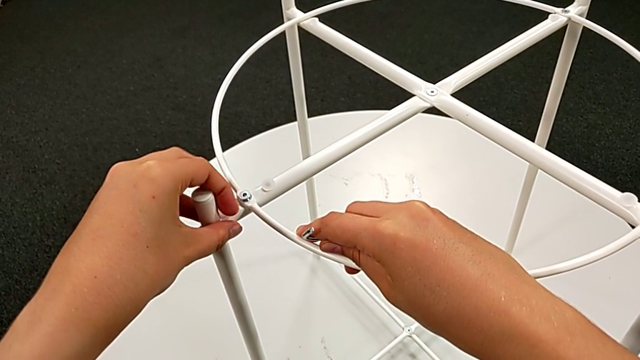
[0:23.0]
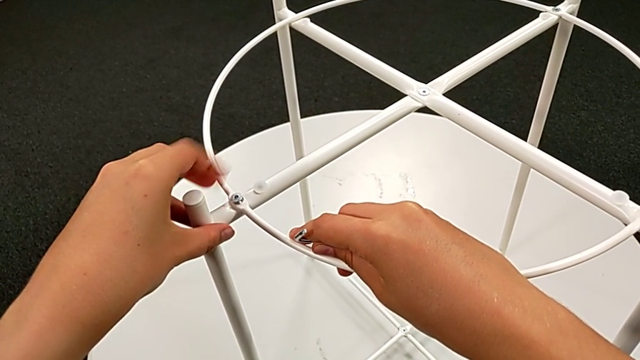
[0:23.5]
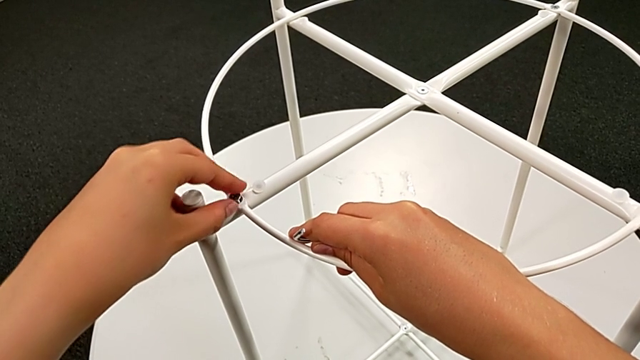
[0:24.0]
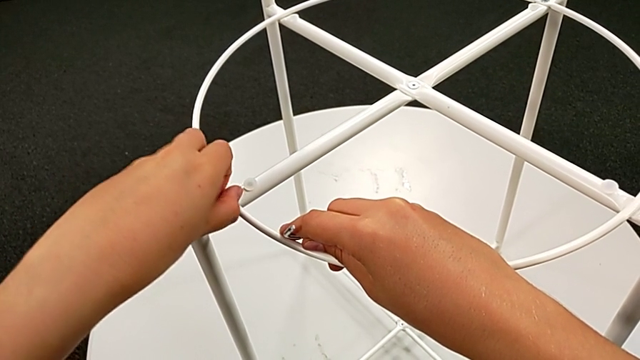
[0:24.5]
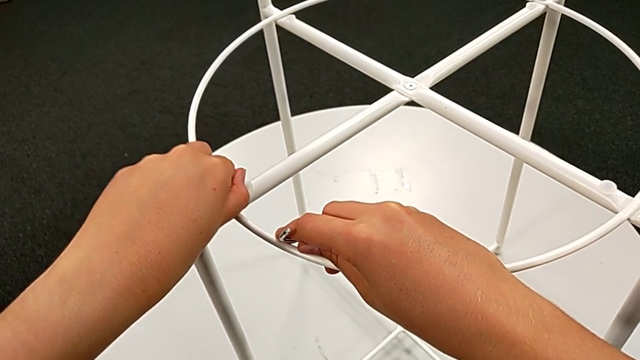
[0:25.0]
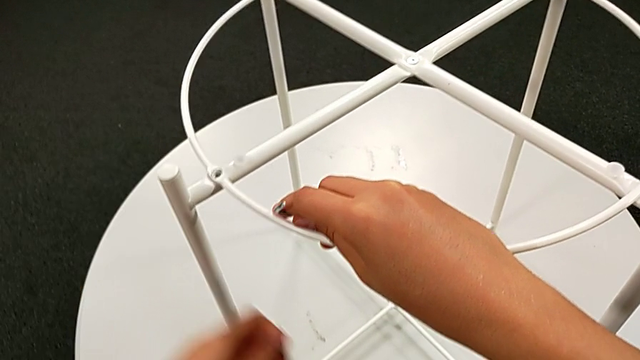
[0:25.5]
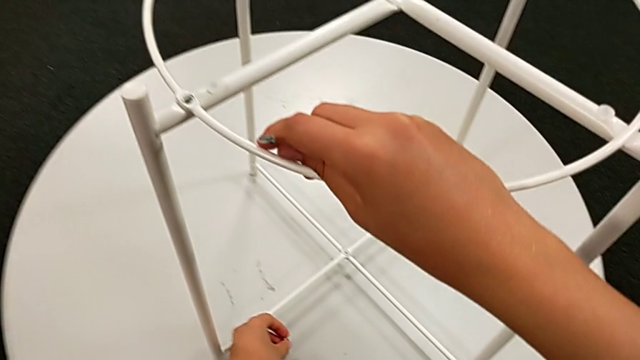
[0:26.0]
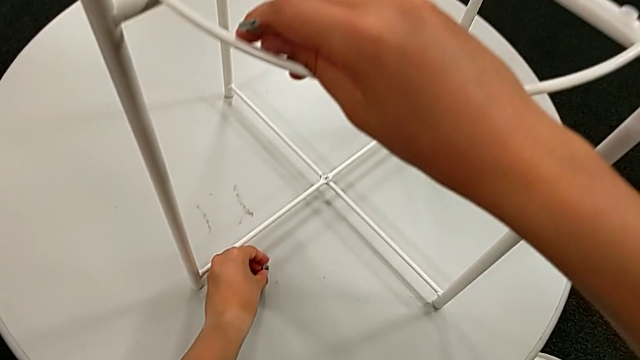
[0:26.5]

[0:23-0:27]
The camera wearer is unscrewing the white circle to disassemble the table. They unscrew the hex socket head, disassemble it and place it.

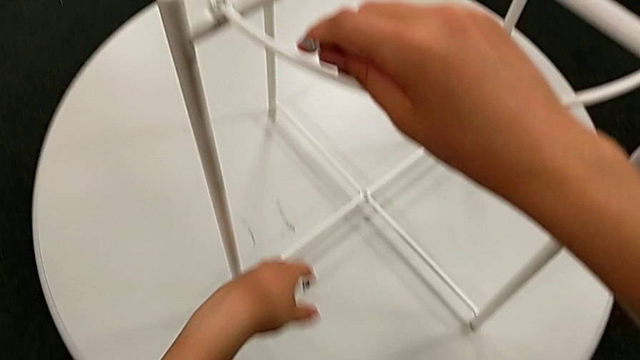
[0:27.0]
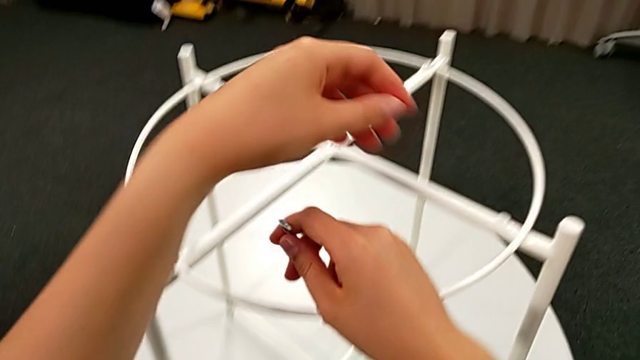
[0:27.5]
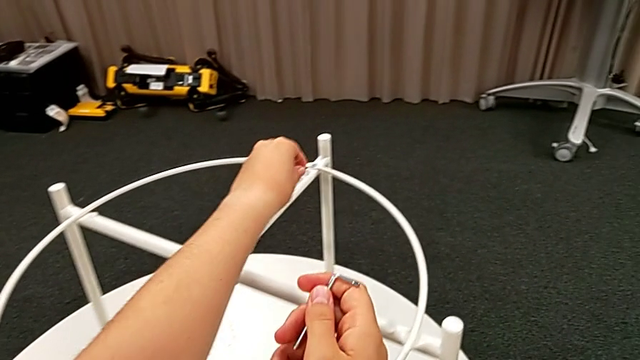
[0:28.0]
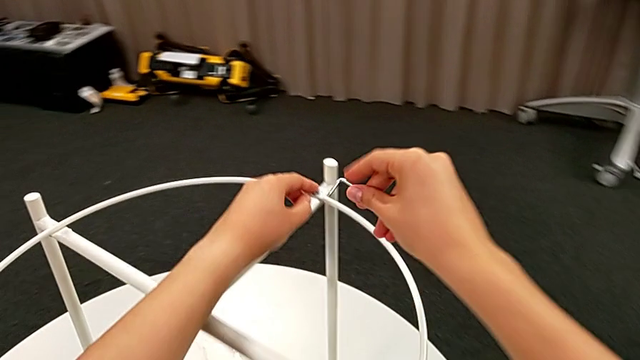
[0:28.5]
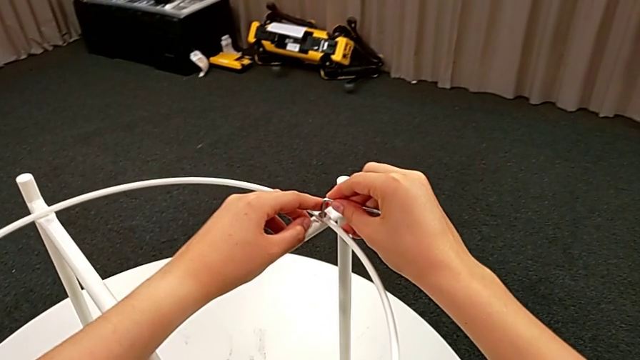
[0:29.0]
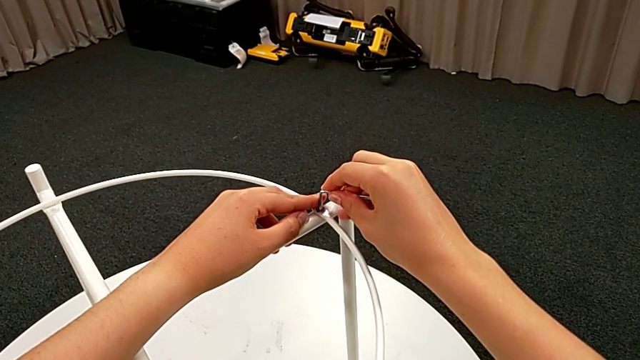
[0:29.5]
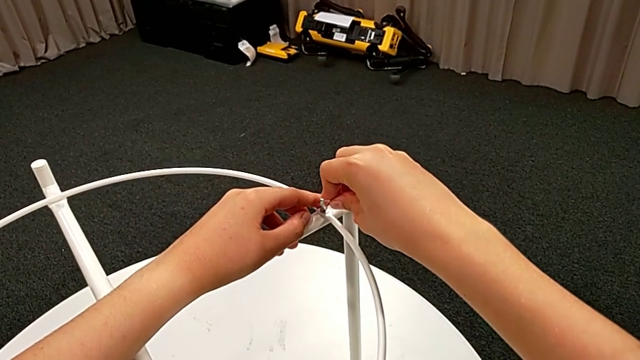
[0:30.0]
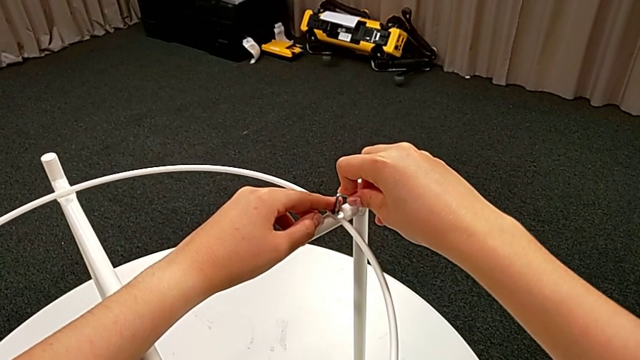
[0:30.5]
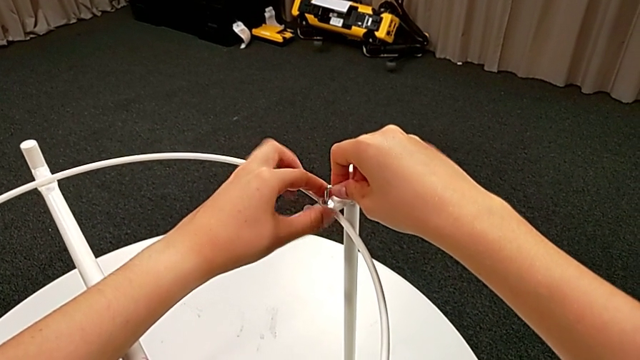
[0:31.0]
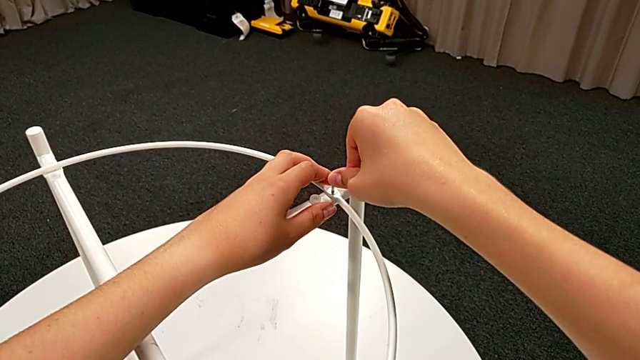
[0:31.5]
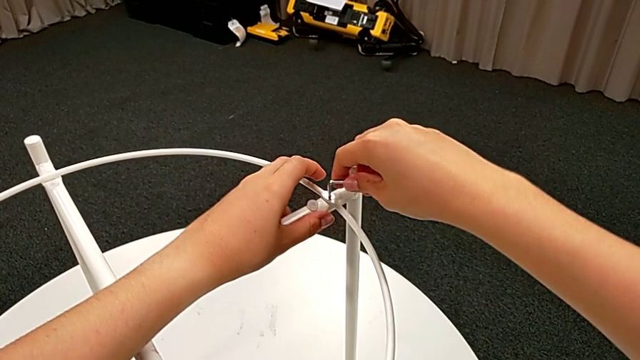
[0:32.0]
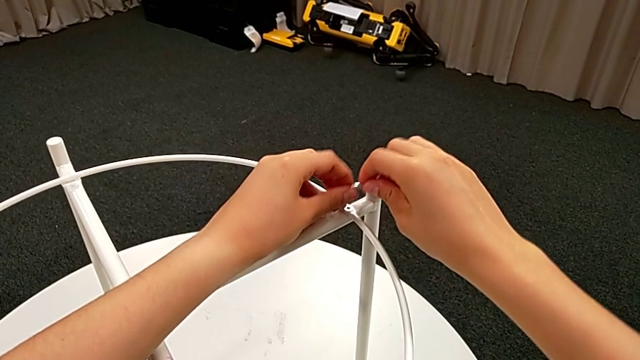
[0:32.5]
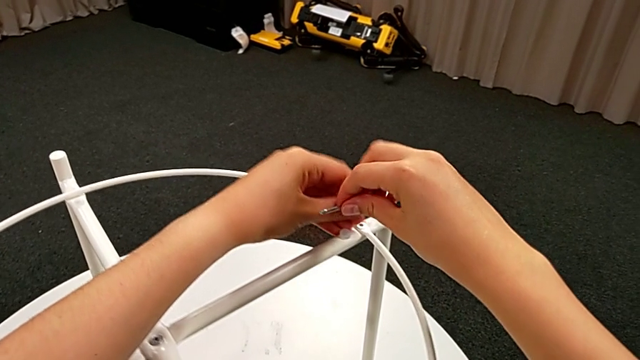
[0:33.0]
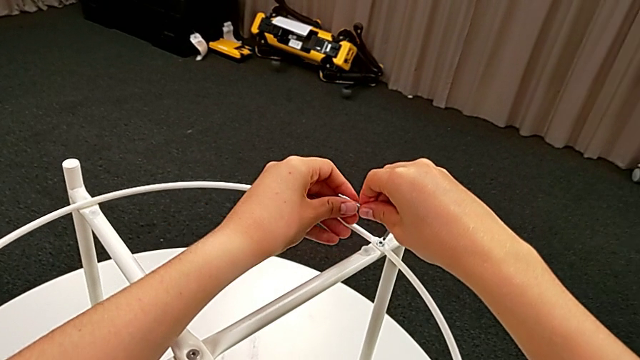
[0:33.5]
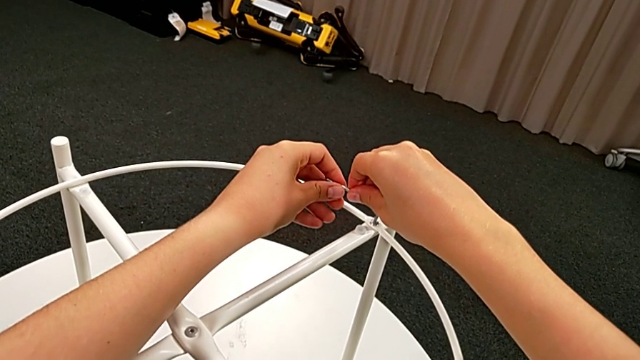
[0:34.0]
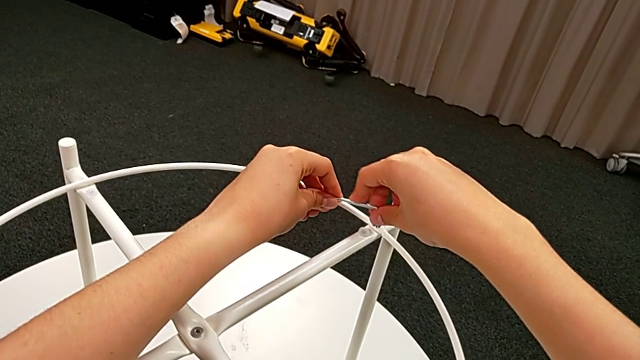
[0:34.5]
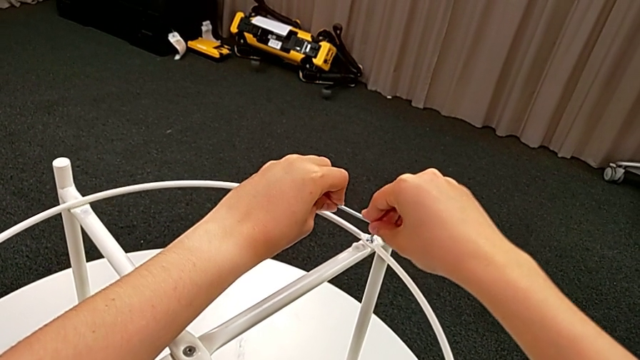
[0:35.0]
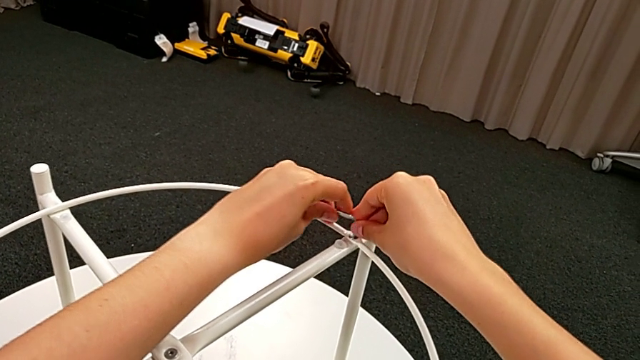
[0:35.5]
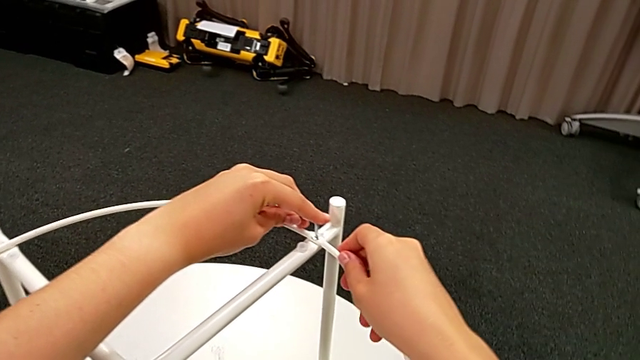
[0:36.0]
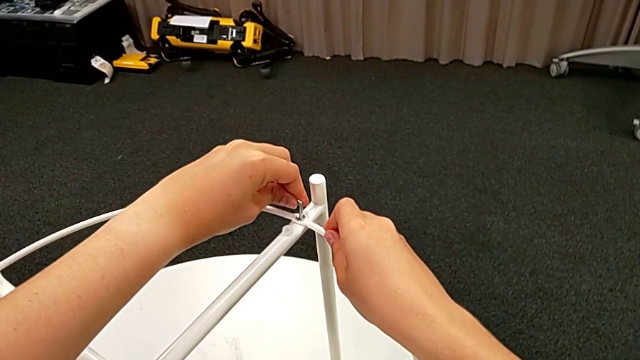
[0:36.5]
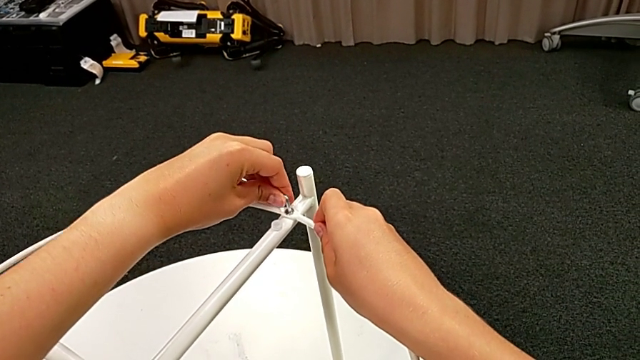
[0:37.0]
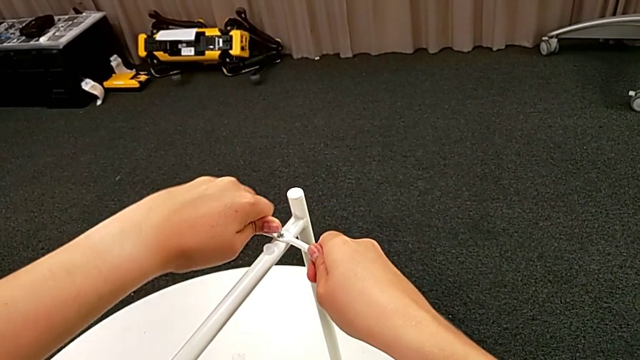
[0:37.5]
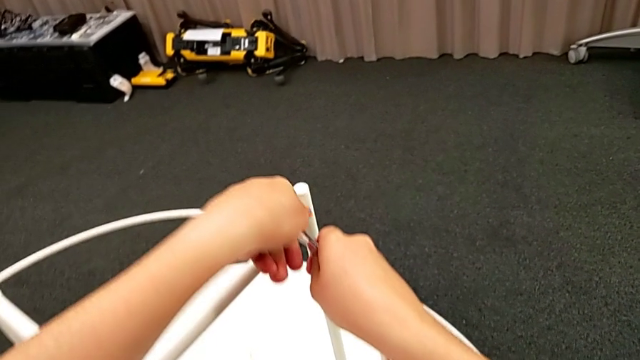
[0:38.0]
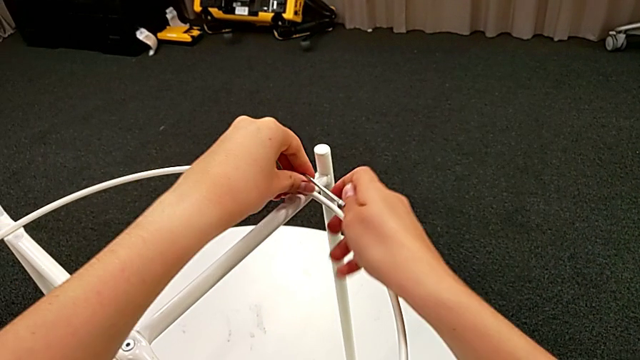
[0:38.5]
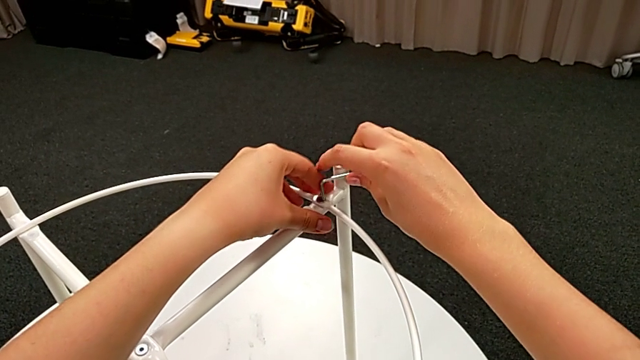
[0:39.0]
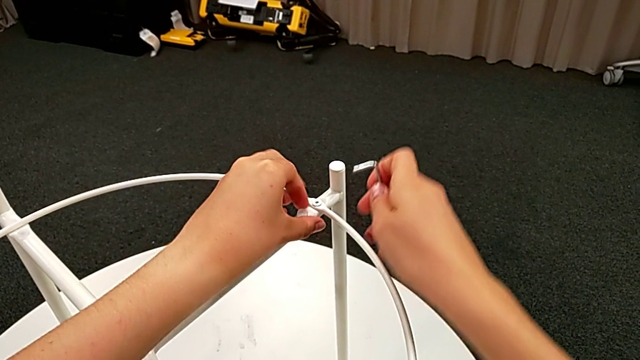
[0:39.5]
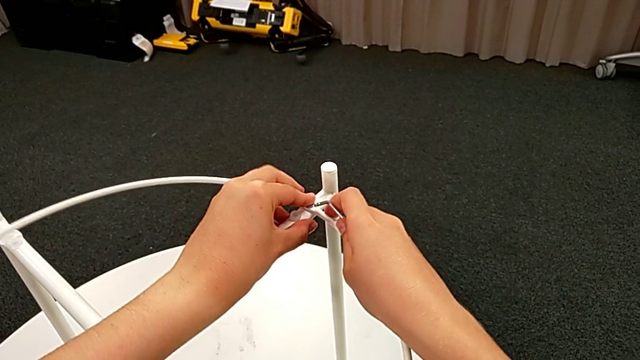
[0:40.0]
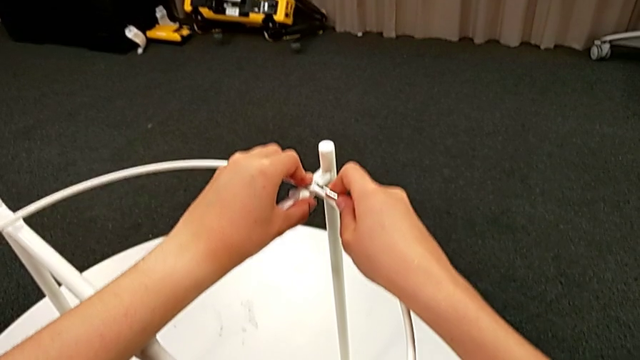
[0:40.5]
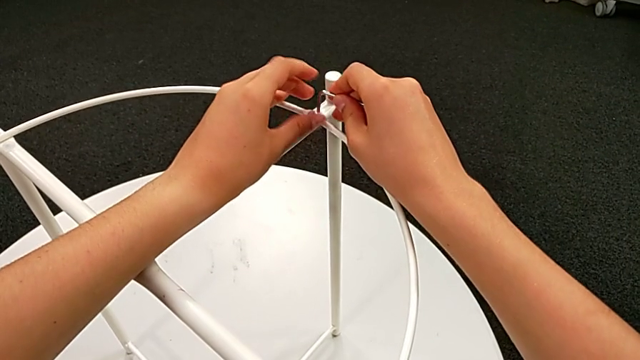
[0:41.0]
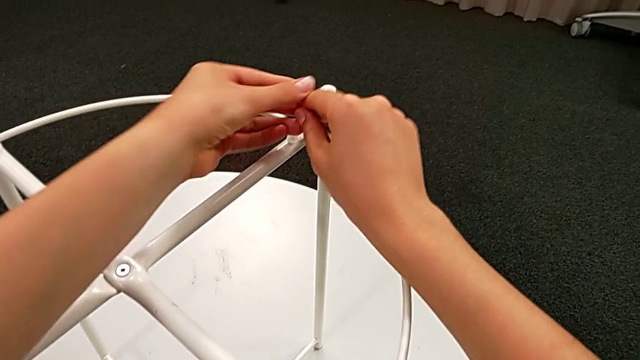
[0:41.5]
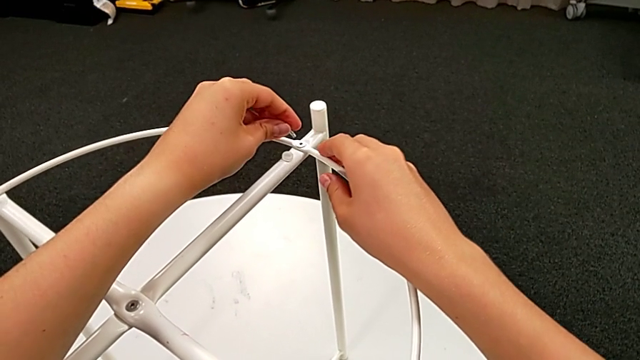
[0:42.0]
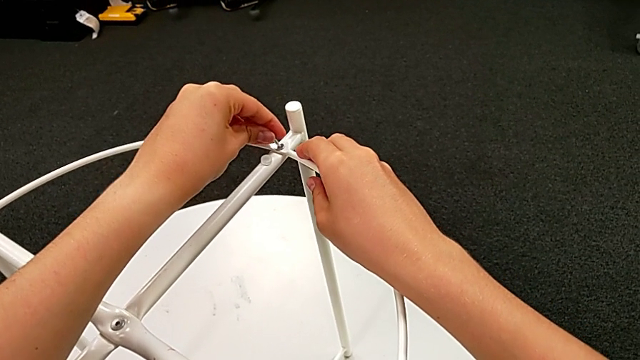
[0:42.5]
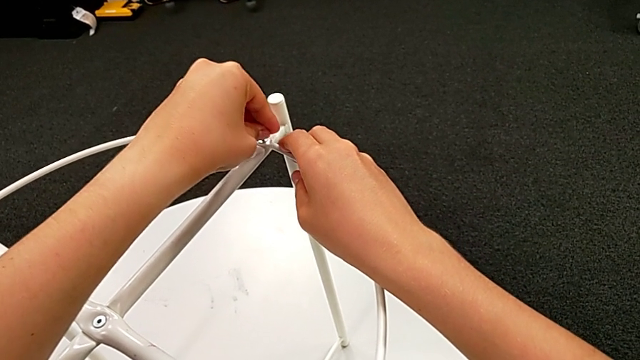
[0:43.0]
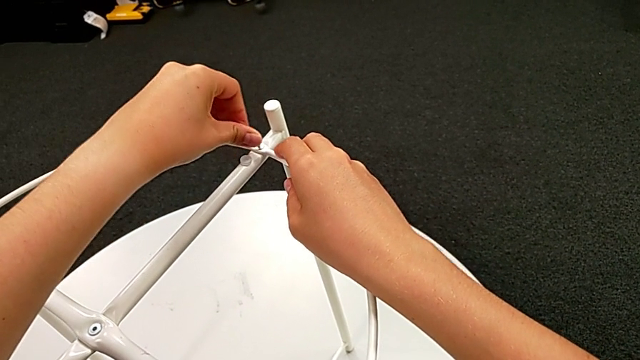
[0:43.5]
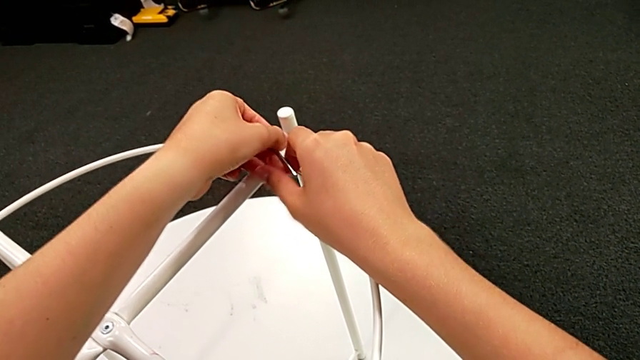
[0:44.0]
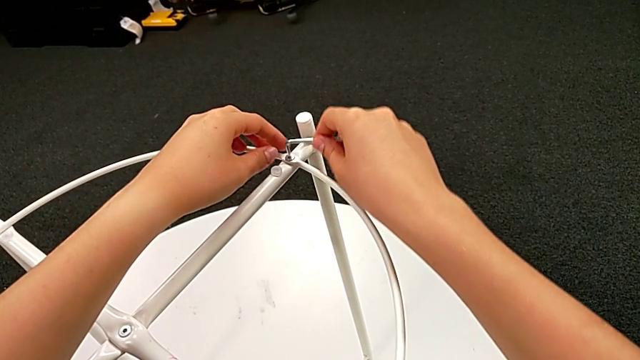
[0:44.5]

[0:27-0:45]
The camera wearer is unscrewing the white circle from the legs of the table. They grab the tray table with the left hand, approach the hex socket head with the right hand, insert the Allen wrench, withdraw it, insert it, unscrew the hex socket head, withdraw the Allen wrench, unscrew the hex socket head, grab the Allen wrench, insert it, unscrew the hex socket head and withdraw the Allen wrench.
